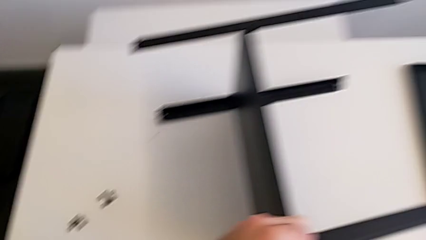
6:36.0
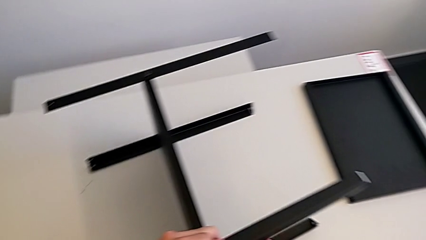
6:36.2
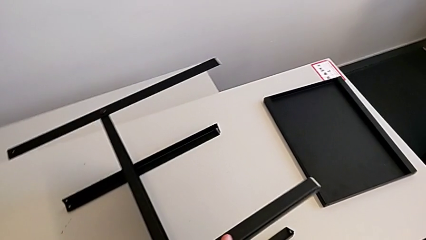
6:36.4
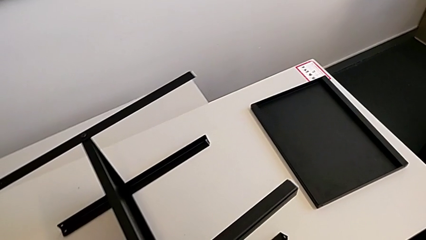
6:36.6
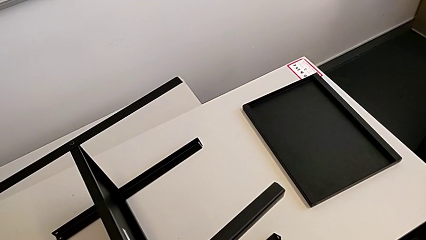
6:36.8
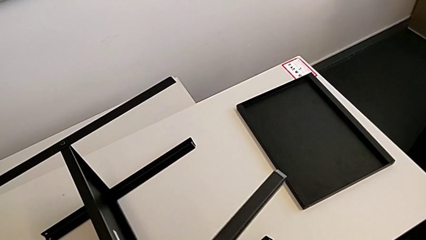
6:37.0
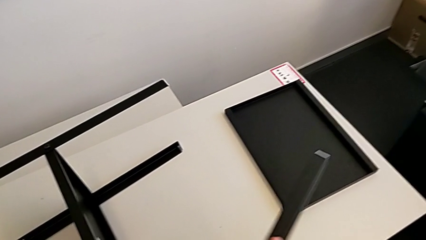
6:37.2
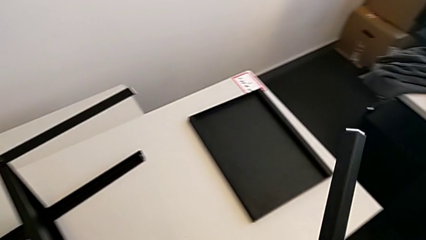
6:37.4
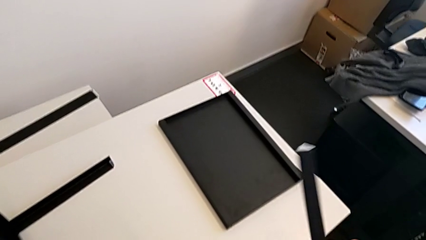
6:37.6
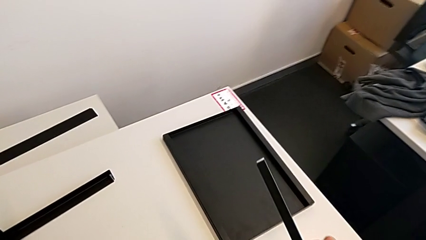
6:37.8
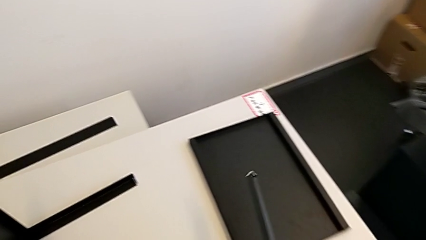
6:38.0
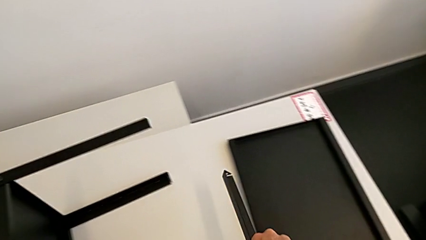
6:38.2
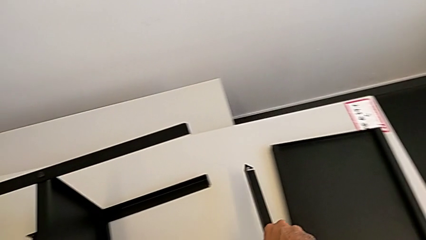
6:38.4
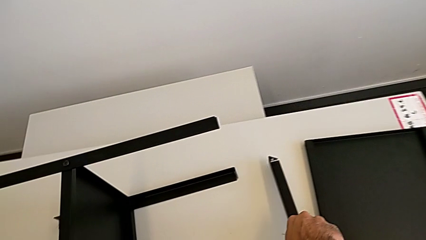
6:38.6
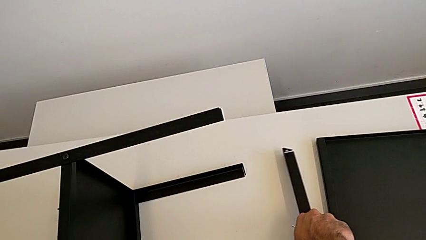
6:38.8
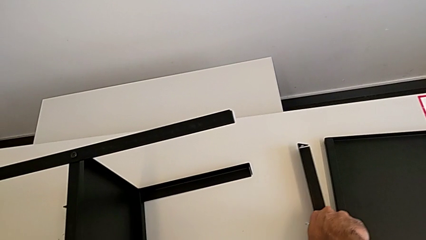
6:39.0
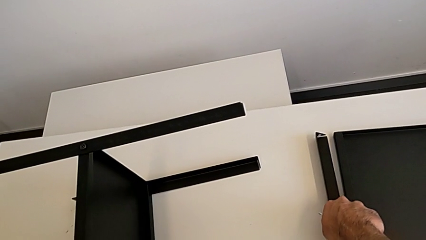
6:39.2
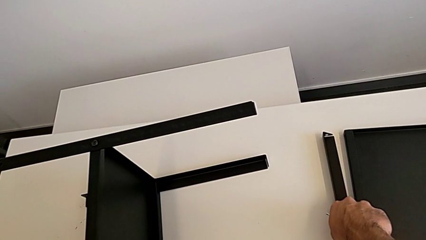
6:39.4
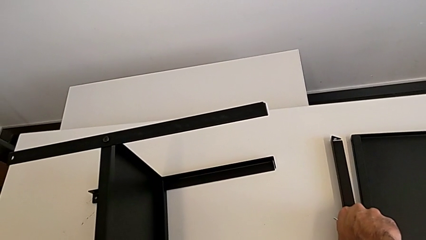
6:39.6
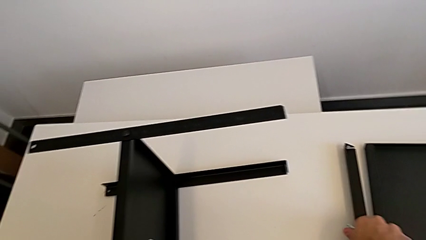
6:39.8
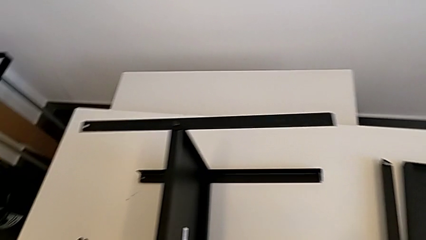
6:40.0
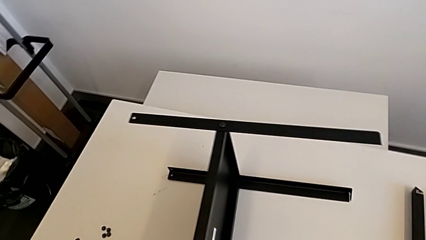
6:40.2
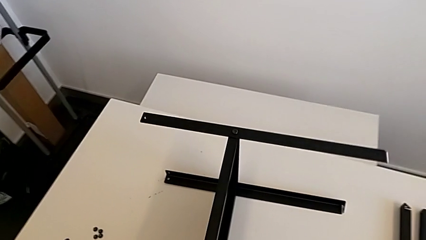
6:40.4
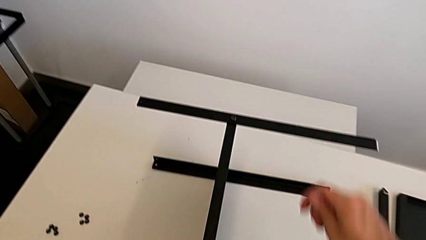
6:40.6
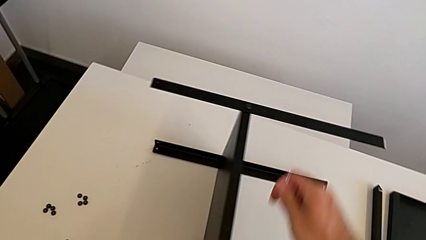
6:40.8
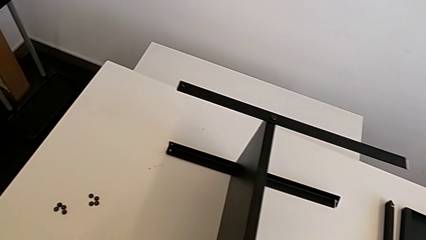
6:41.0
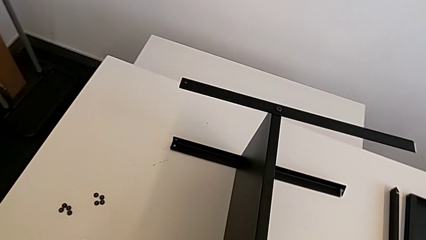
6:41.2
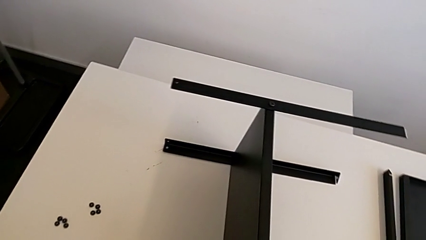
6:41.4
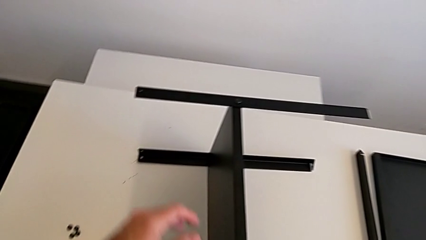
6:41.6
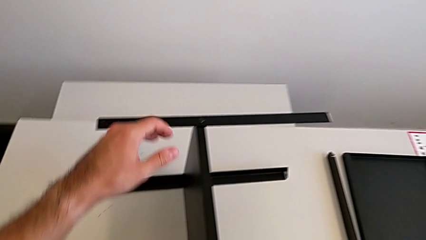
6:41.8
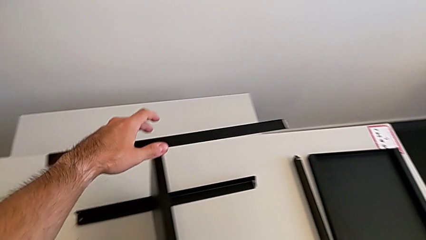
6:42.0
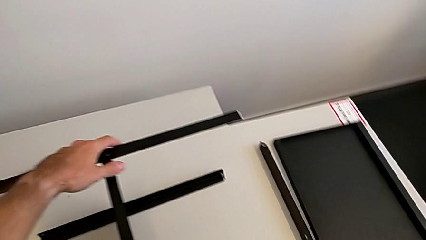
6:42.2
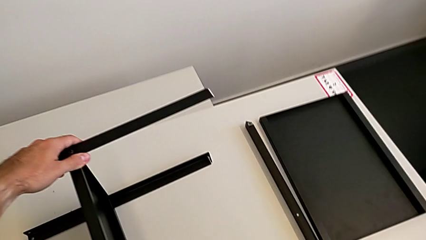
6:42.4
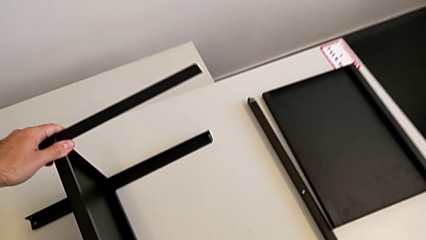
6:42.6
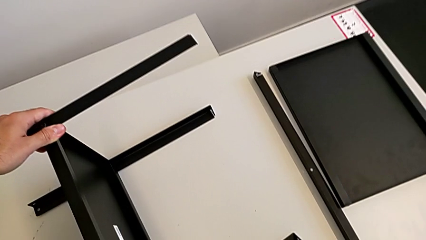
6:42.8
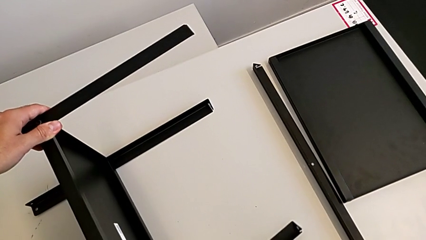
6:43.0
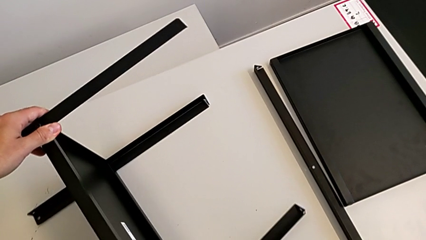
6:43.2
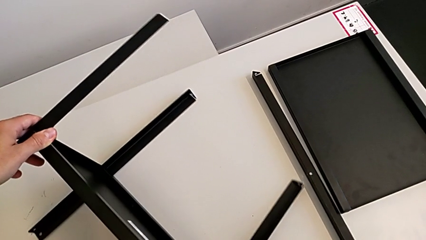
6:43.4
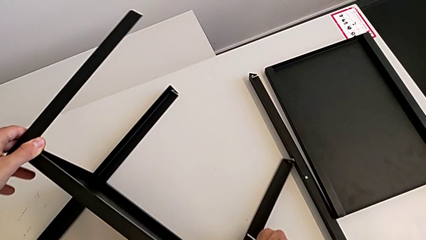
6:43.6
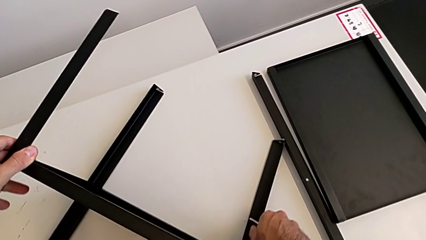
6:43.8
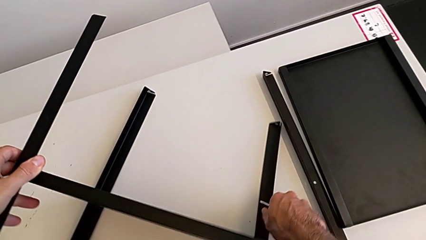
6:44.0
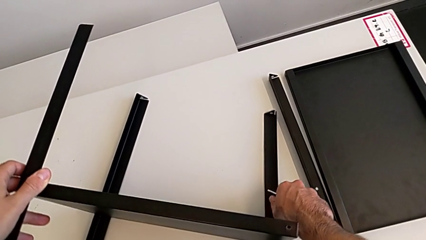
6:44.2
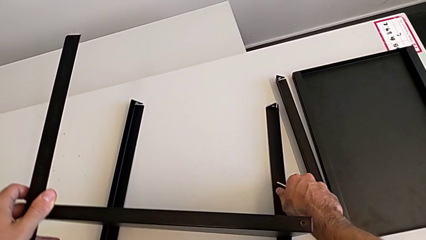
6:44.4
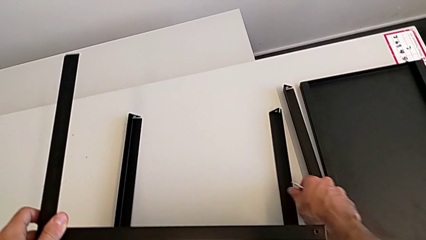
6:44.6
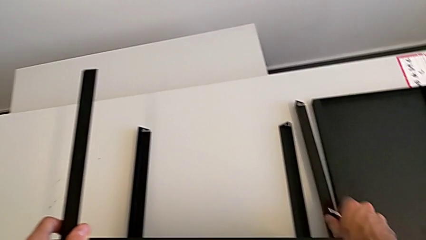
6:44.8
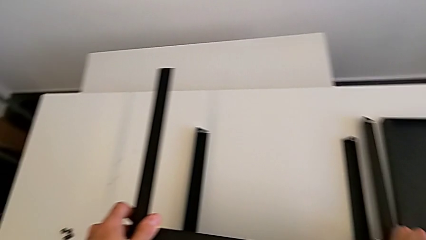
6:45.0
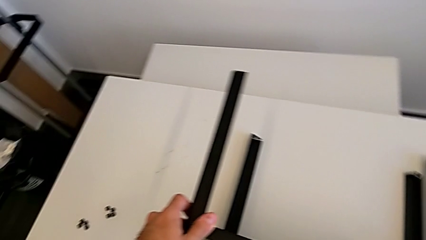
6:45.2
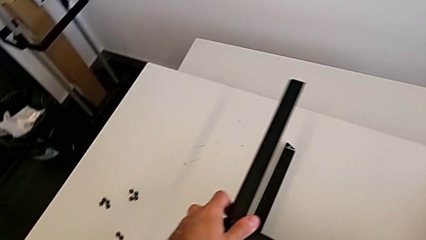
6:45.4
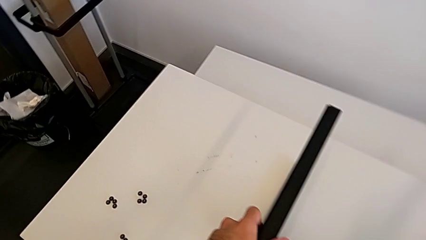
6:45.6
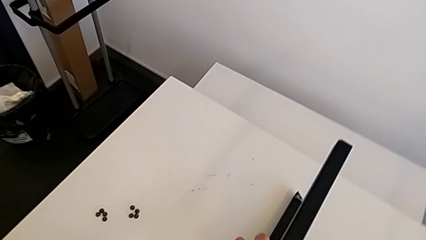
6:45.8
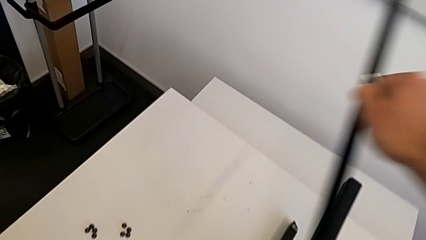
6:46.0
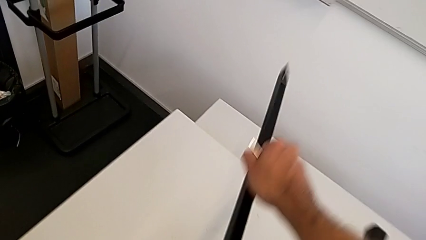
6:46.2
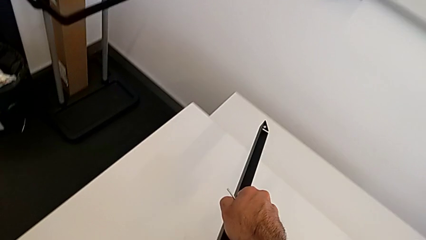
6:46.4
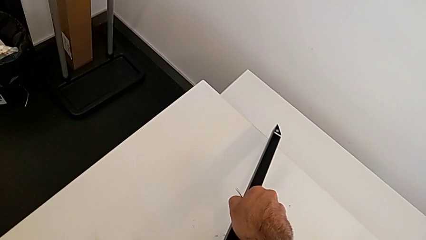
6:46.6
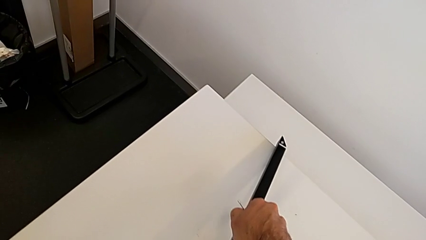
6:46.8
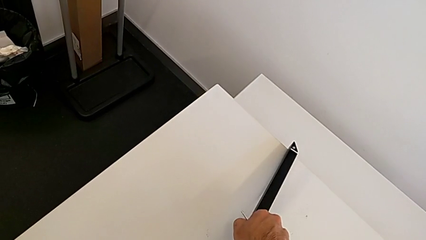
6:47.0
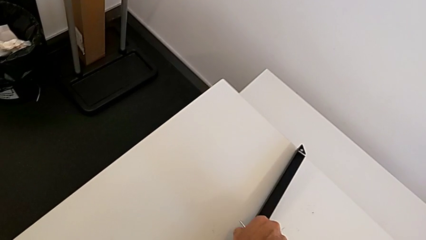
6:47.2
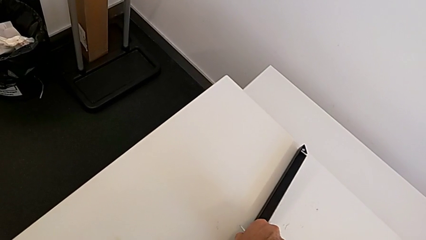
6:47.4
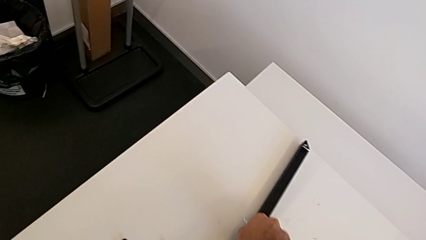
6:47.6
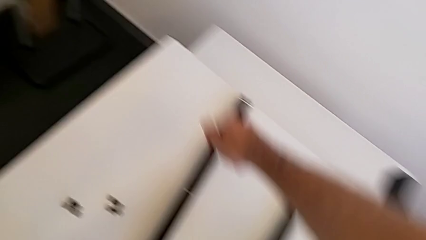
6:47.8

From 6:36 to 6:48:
The camera wearer is disassembling the first leg with the Allen key. They disassemble the first leg, place it, rotate the nightstand, disassemble the leg and place it.

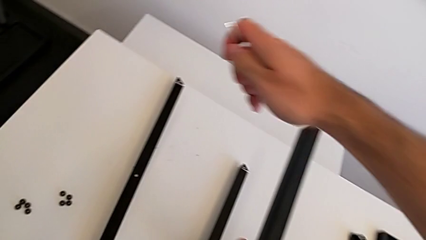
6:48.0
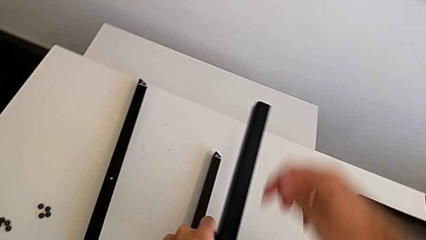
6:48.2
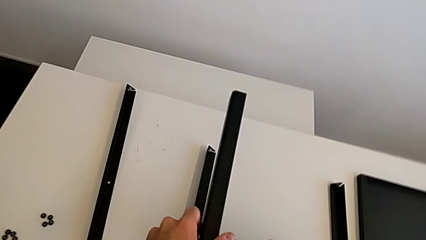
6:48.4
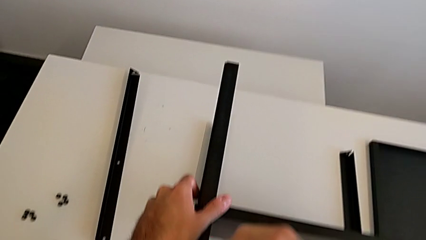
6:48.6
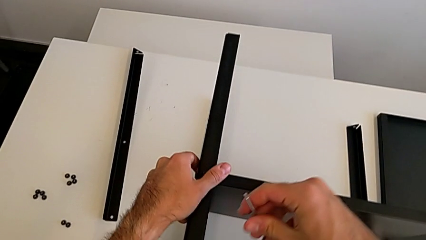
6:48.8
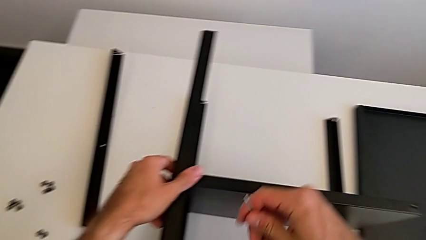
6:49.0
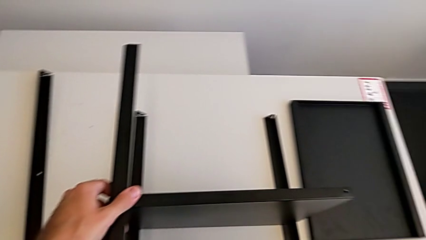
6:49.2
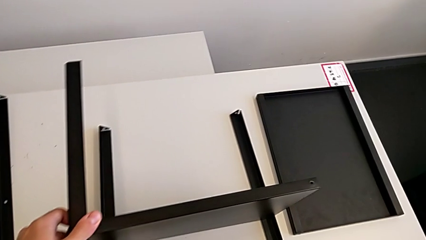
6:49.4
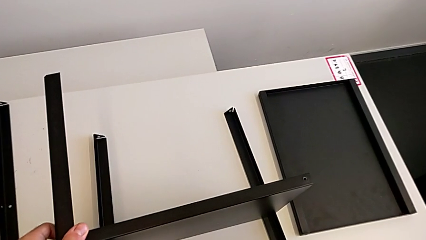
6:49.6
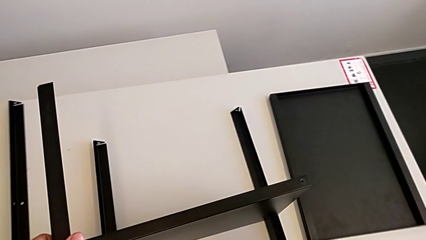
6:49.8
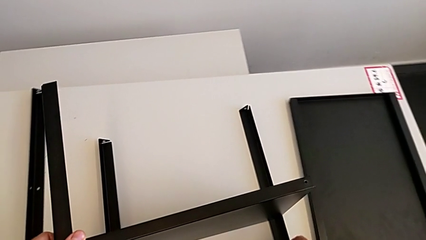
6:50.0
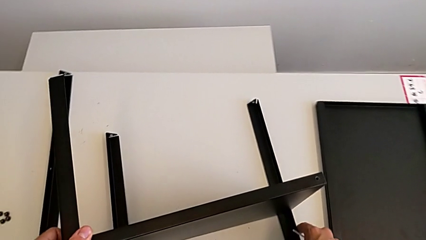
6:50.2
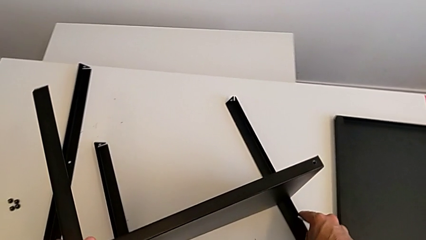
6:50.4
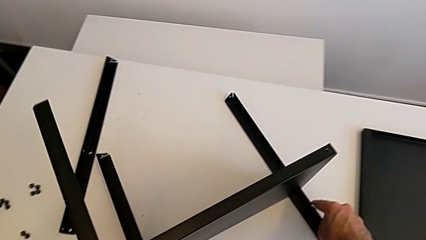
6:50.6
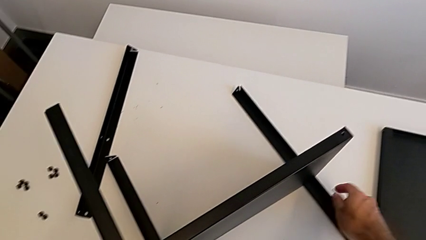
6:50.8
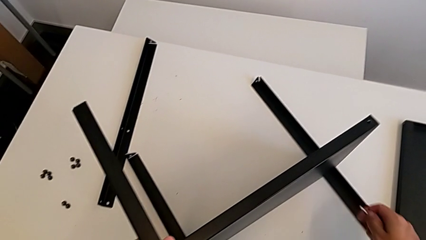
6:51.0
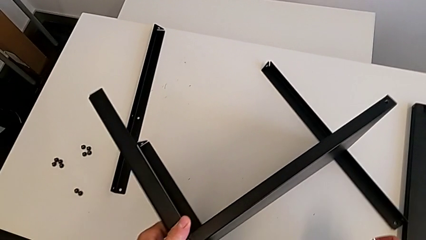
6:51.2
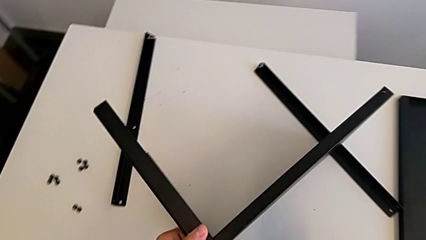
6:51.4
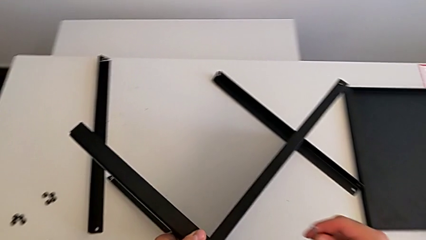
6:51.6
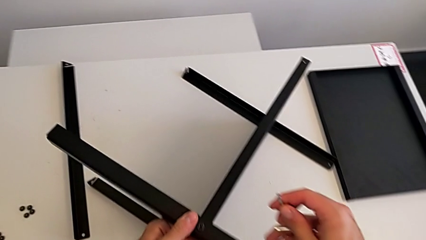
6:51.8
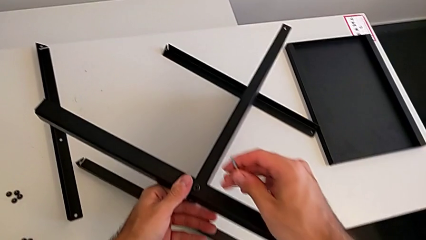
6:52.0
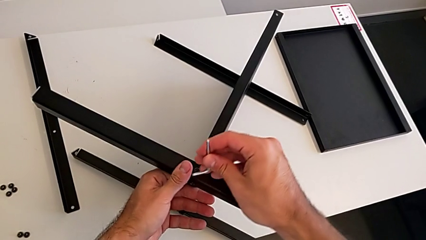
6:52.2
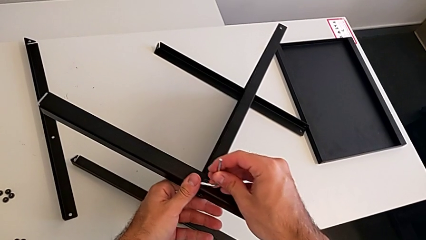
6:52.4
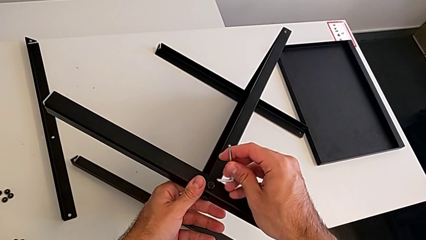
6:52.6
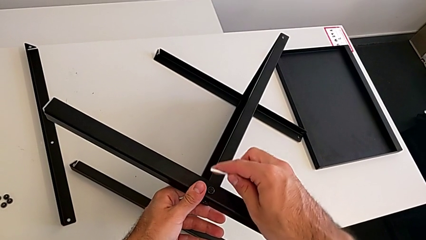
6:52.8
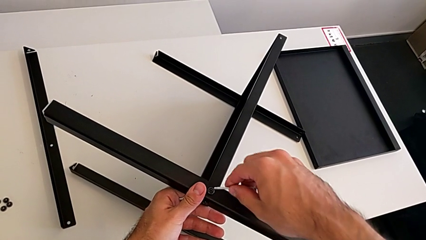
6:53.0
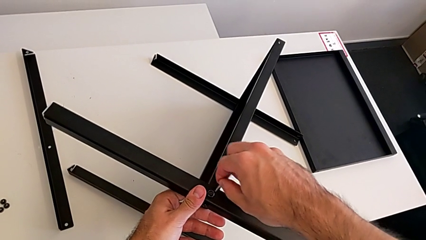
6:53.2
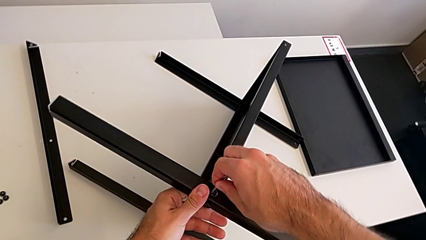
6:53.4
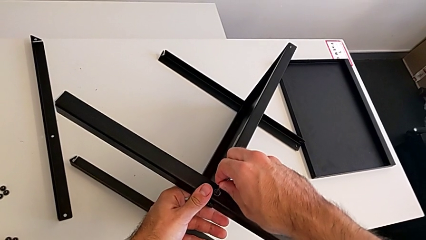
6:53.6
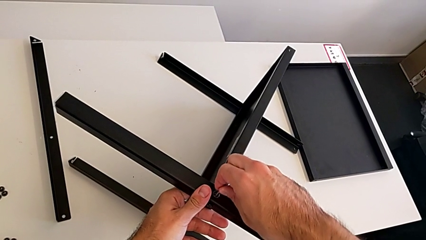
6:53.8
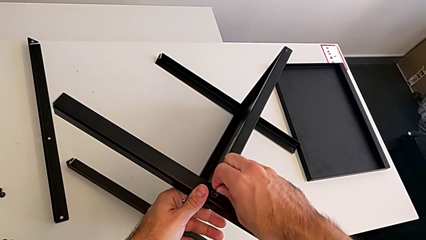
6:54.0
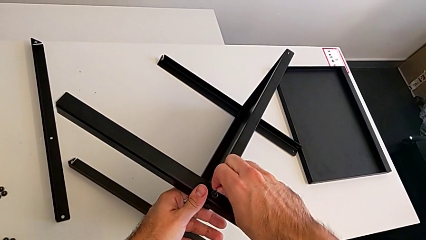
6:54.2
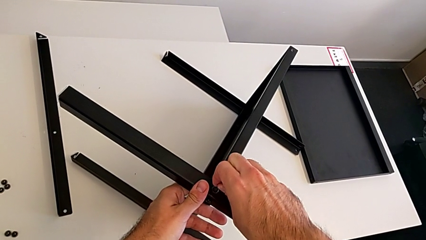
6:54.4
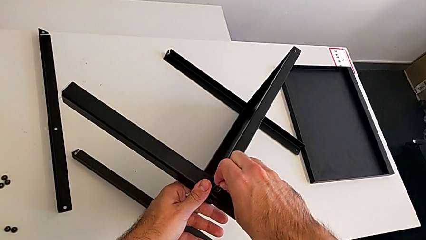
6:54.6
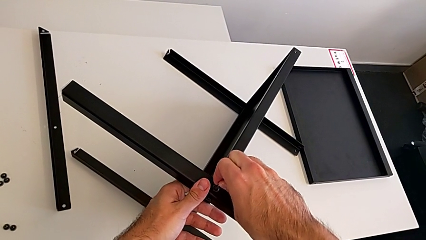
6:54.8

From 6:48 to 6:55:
The camera wearer is assembling the second leg with the Allen key. They slide the nightstand and begin to insert the Allen wrench.
